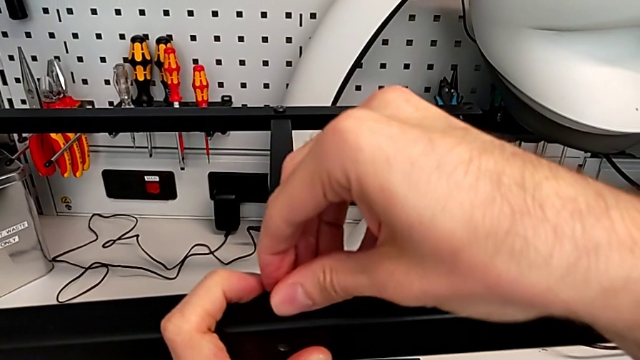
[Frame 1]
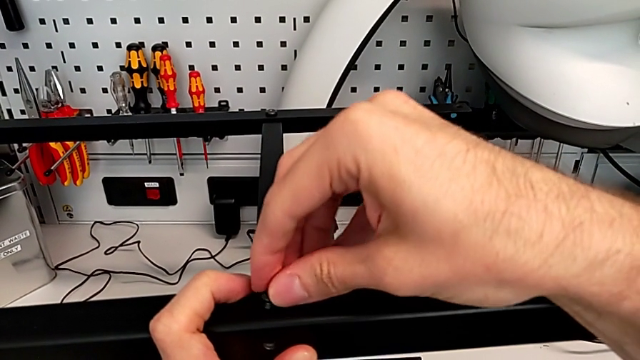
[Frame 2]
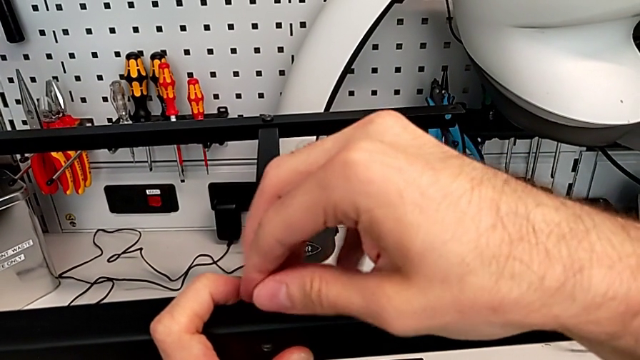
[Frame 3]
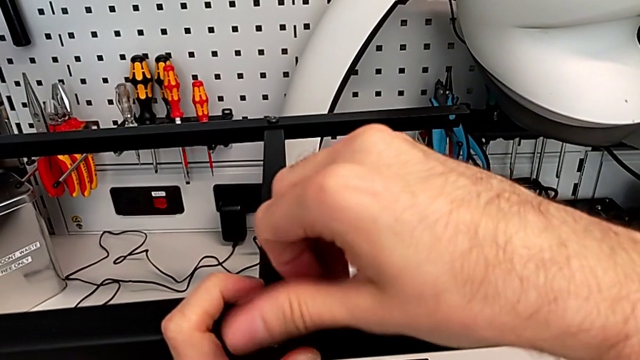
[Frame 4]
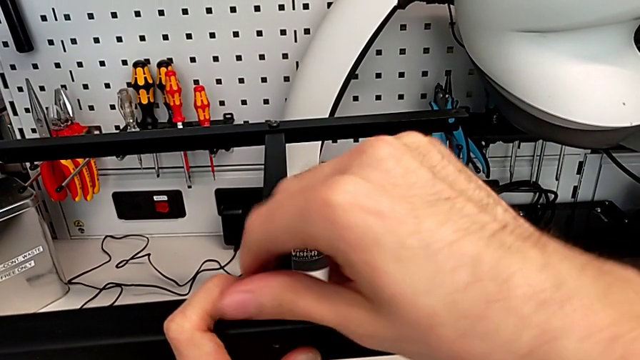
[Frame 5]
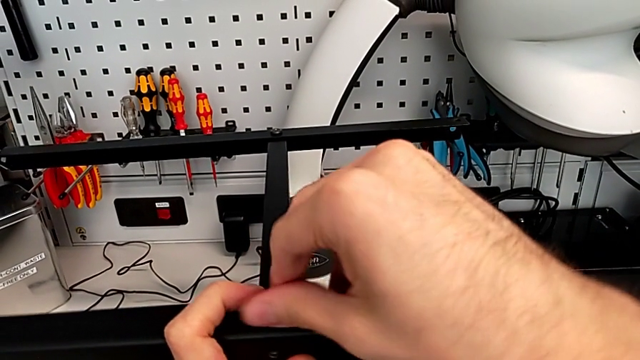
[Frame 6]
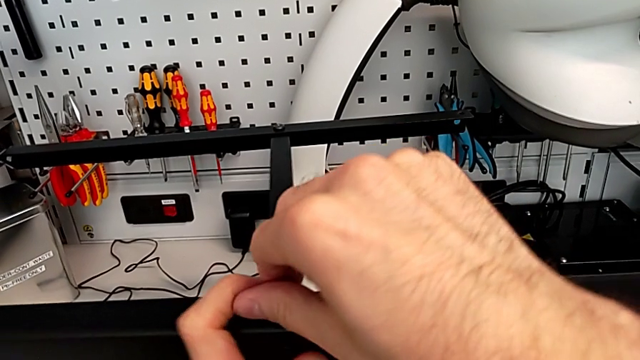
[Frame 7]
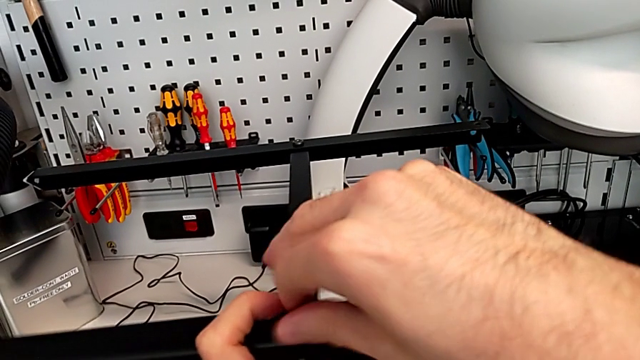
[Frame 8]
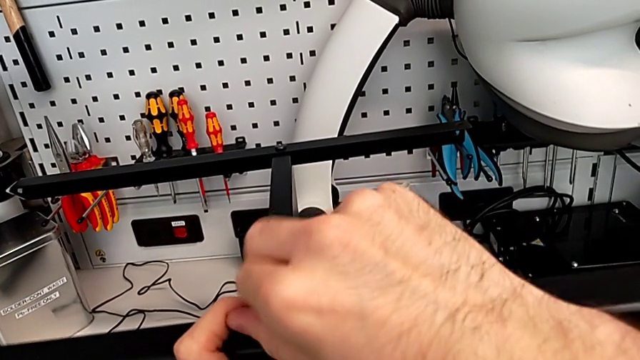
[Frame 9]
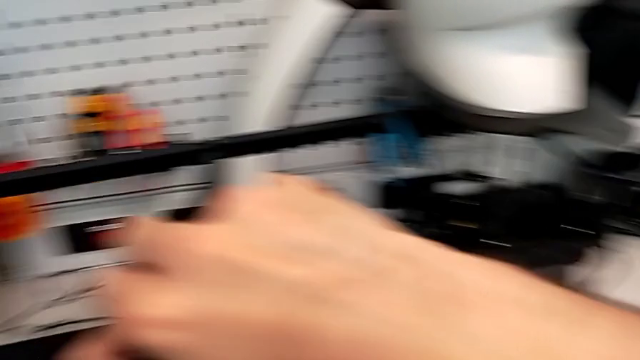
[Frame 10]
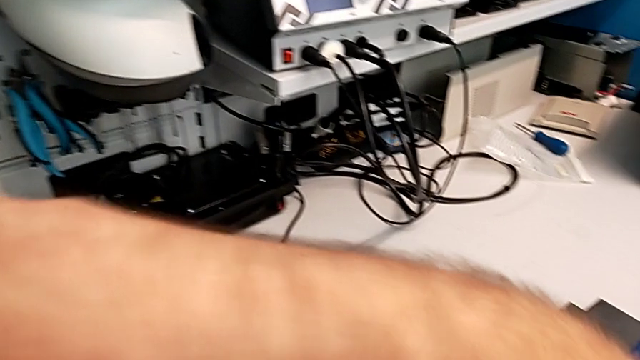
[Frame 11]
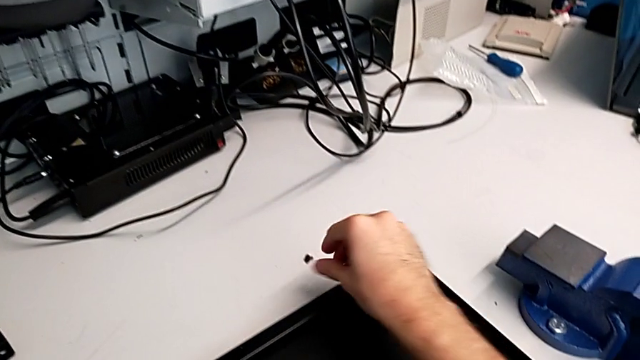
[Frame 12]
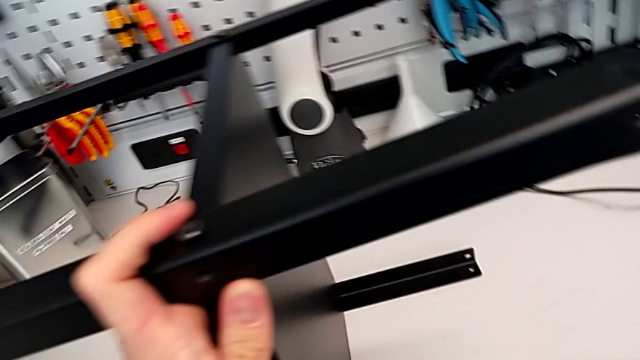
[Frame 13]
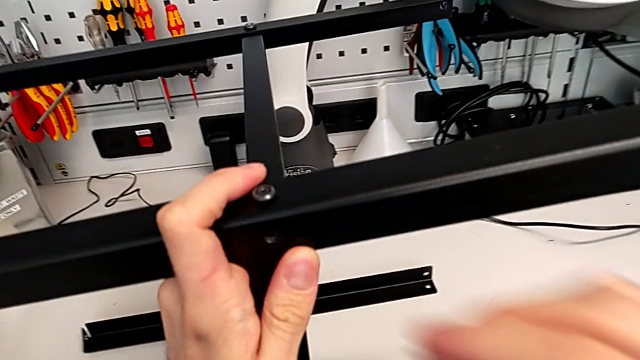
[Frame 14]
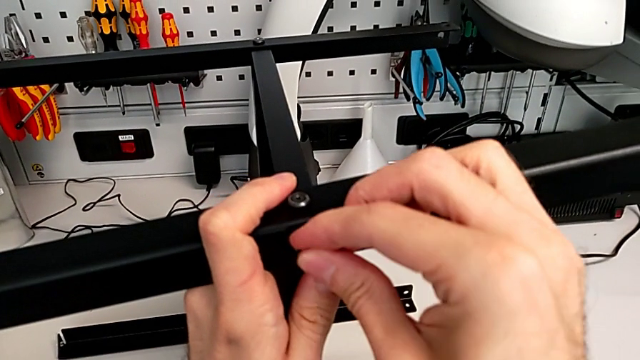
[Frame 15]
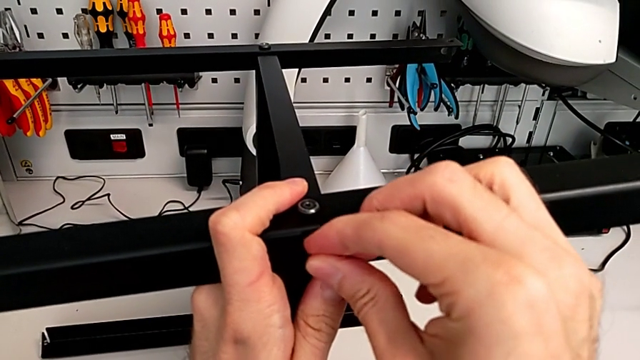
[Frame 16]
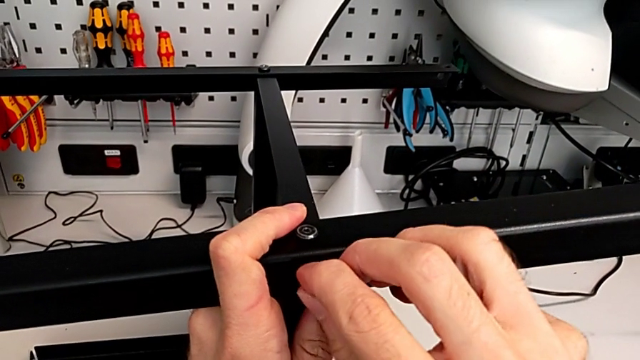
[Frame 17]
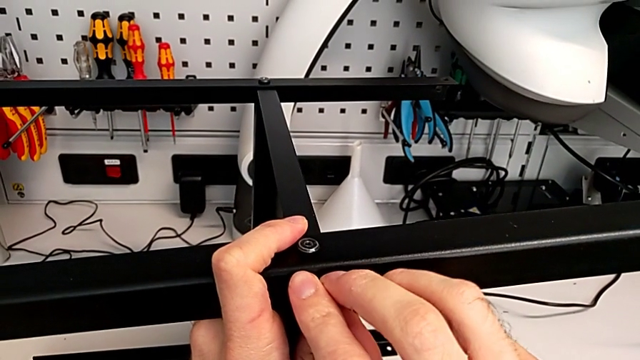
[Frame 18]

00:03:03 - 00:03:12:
The camera wearer is screwing the fourth leg to the middle layer. They screw the hex socket head, grab the hex socket head and insert it.

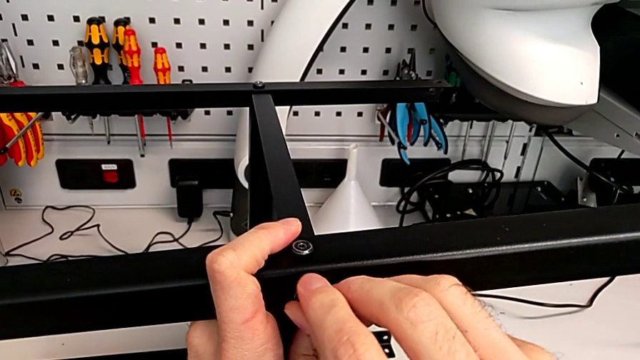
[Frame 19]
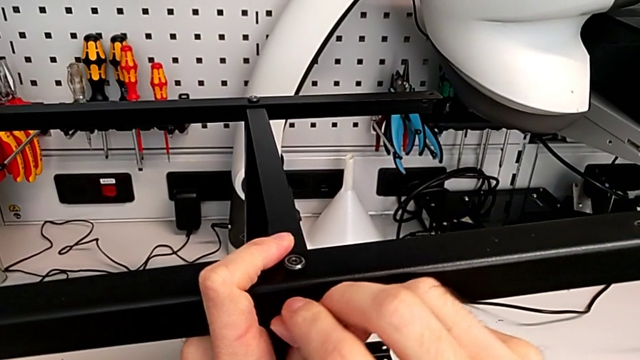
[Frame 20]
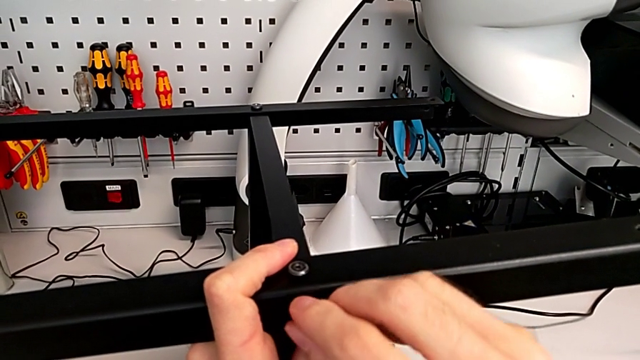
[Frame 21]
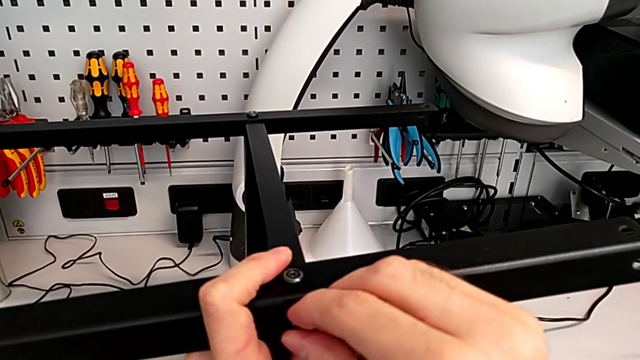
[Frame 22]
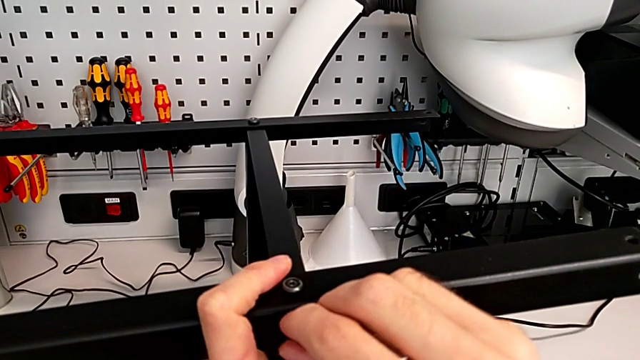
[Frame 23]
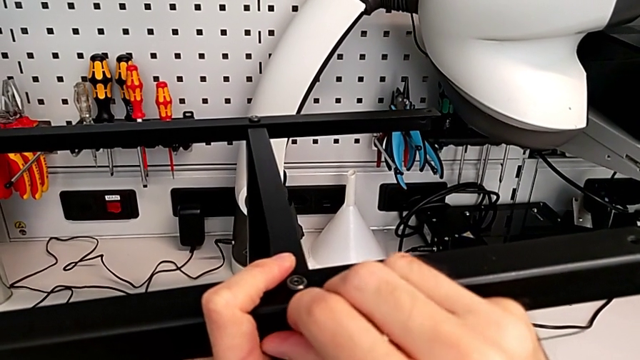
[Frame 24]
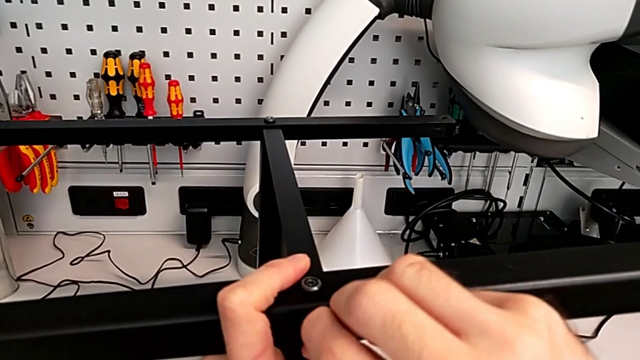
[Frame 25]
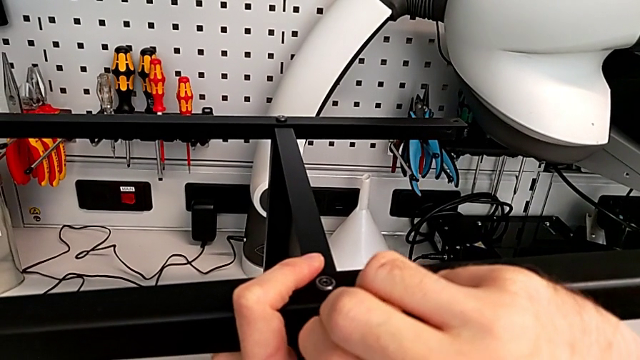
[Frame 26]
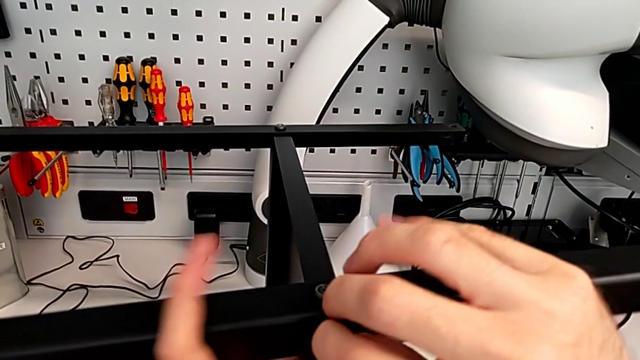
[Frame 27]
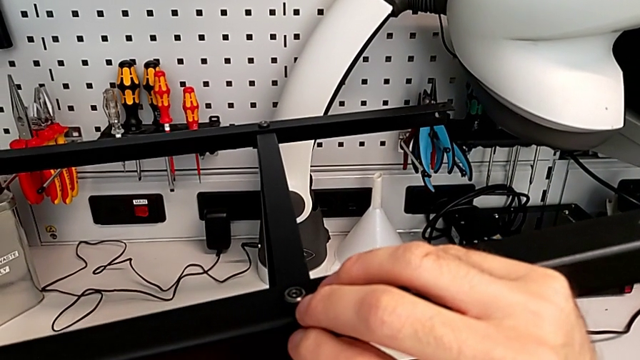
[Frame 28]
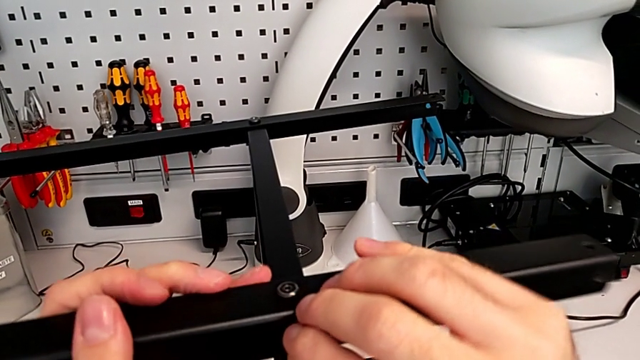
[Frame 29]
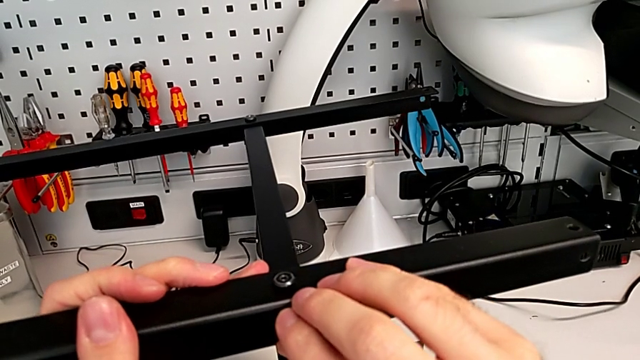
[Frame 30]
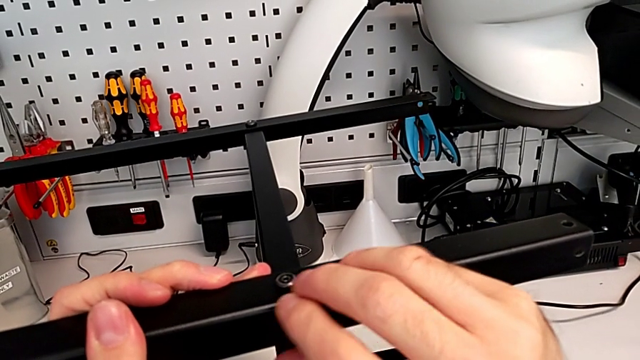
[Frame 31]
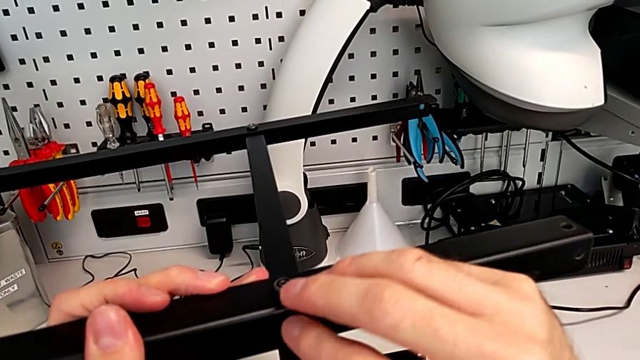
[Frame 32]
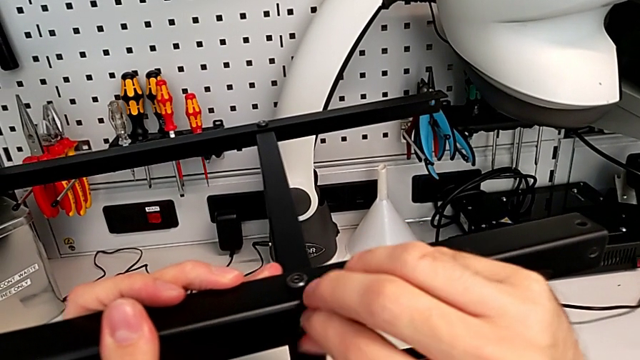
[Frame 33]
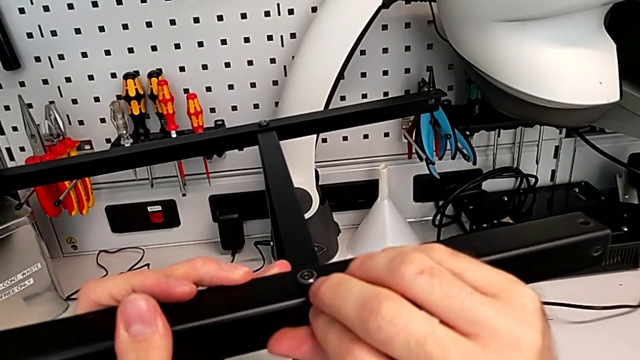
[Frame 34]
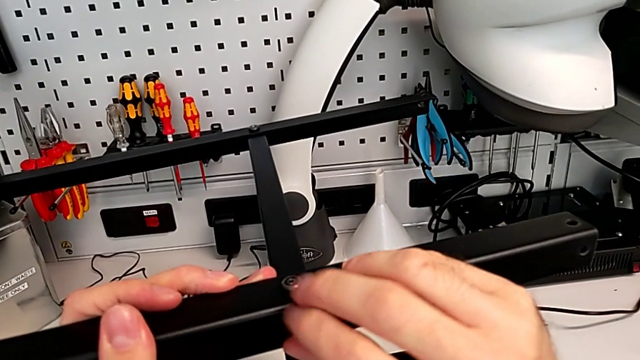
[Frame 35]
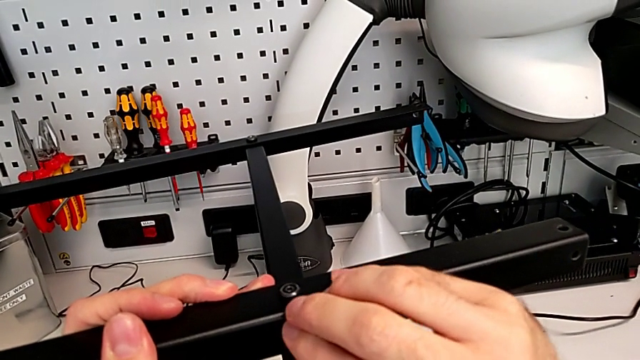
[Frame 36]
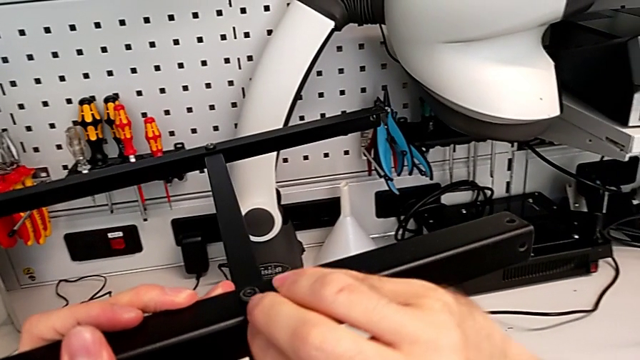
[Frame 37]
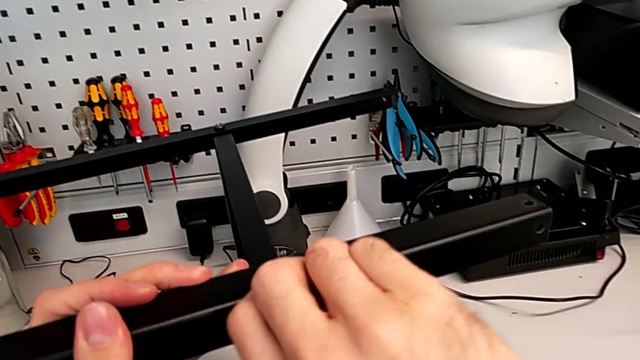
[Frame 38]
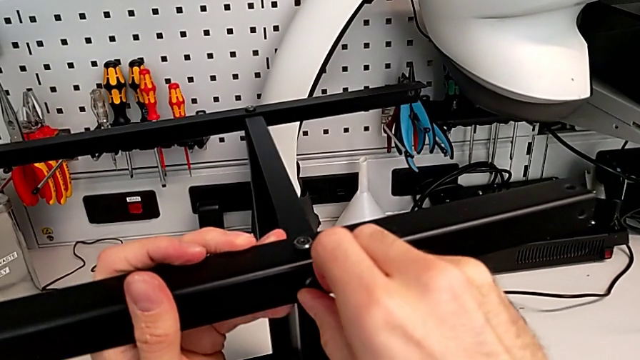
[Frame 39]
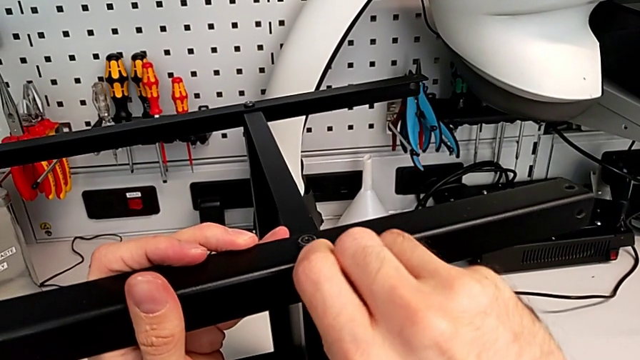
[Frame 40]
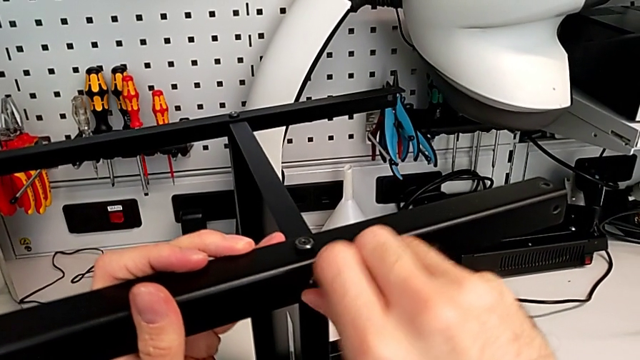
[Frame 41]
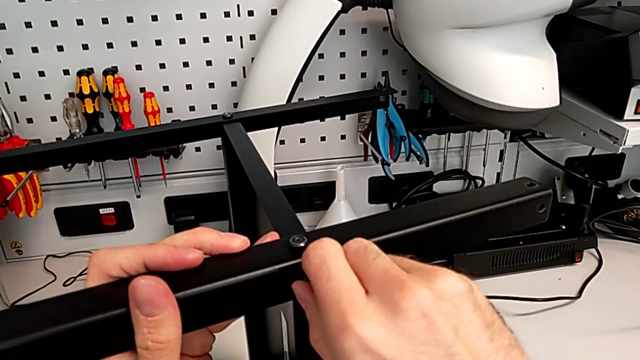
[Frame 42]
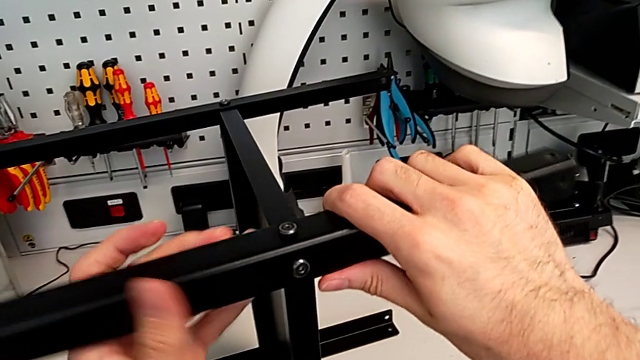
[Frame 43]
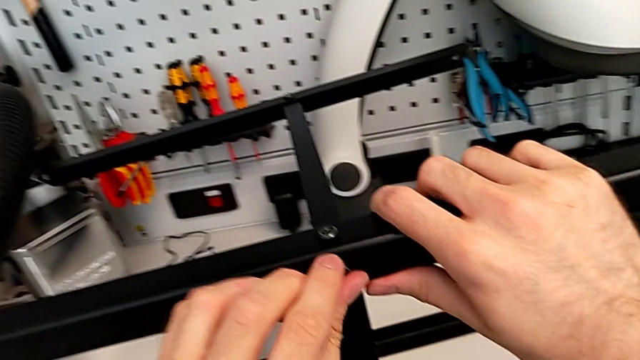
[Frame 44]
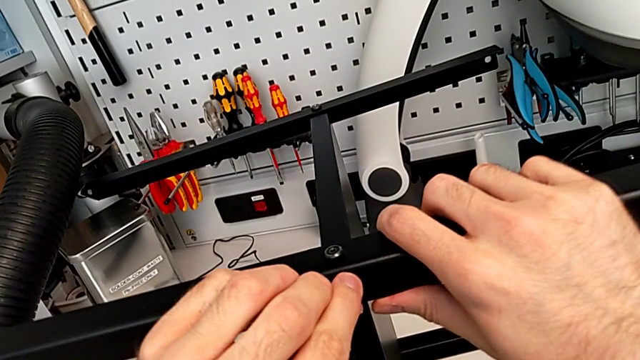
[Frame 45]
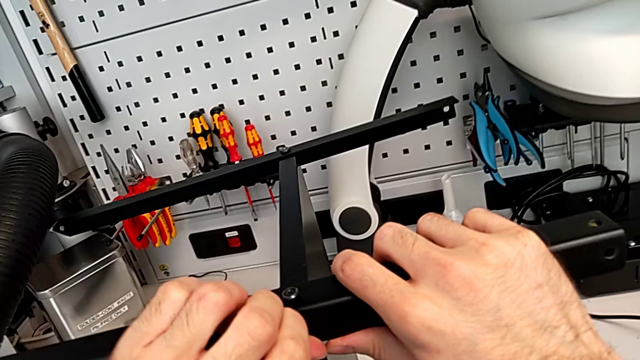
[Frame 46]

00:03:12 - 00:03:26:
The camera wearer is screwing the fourth leg to the middle layer. They screw the hex socket head with the right hand and disassemble it.
